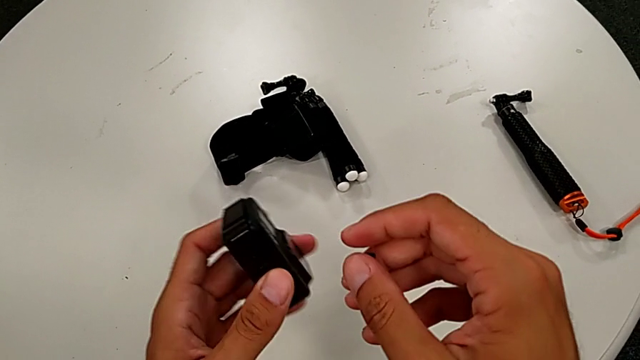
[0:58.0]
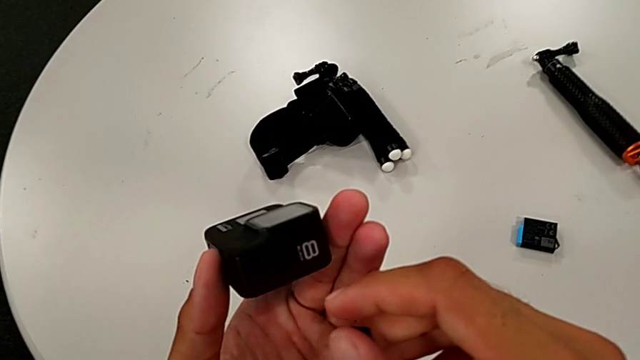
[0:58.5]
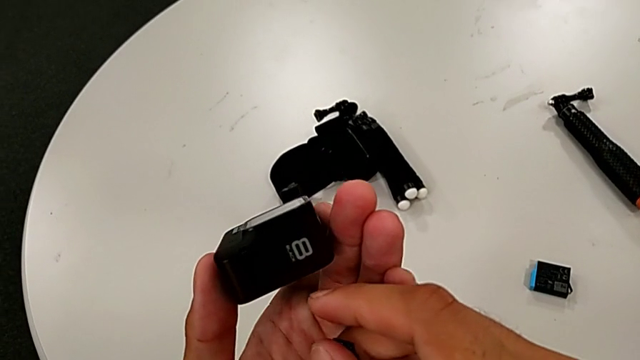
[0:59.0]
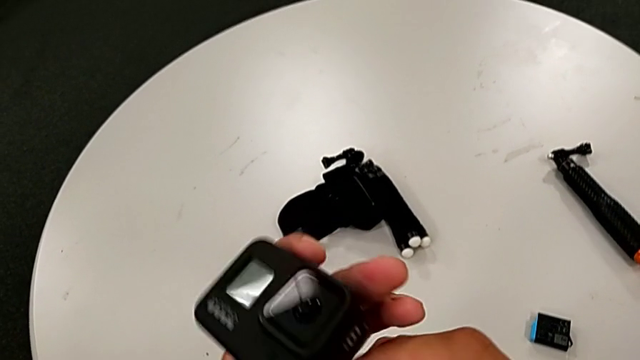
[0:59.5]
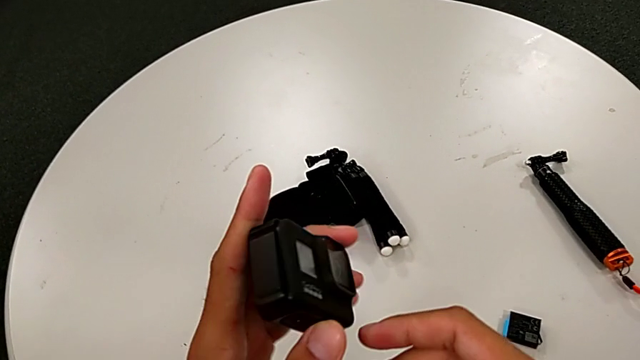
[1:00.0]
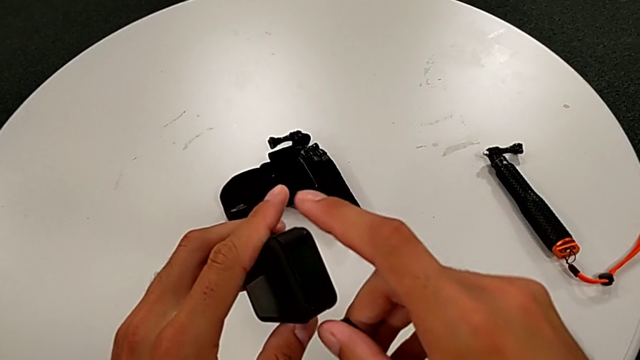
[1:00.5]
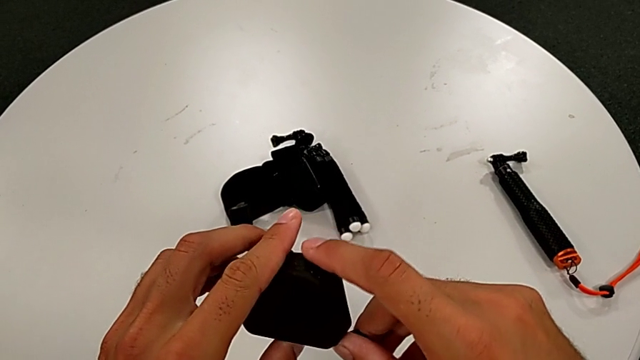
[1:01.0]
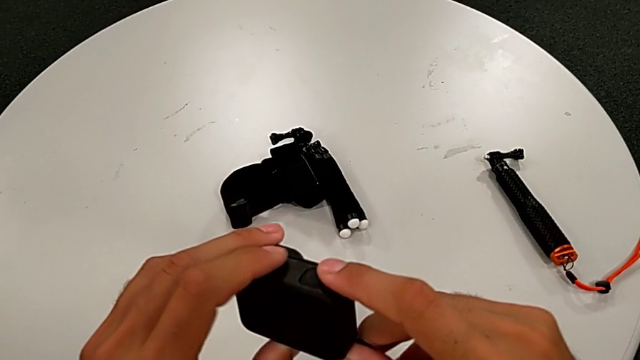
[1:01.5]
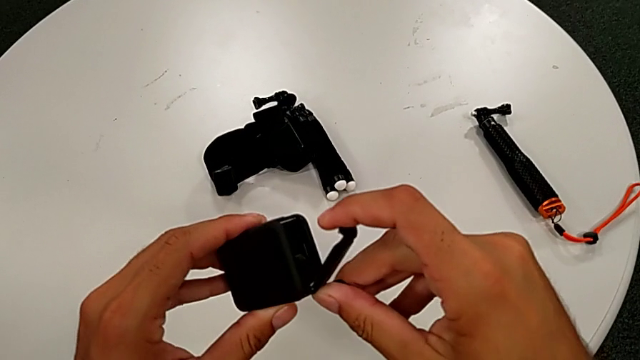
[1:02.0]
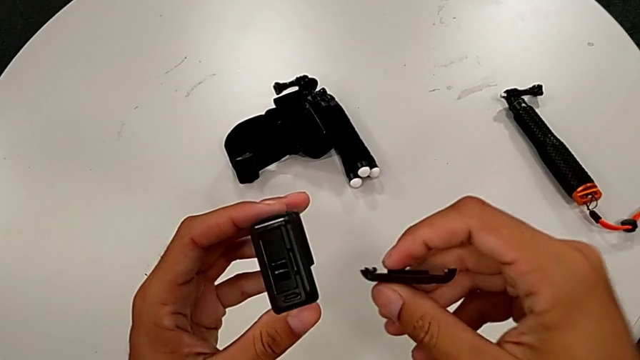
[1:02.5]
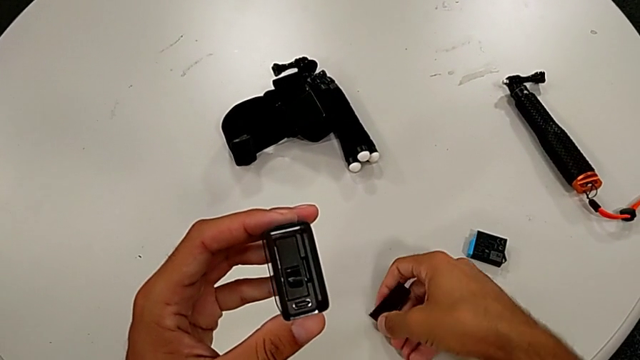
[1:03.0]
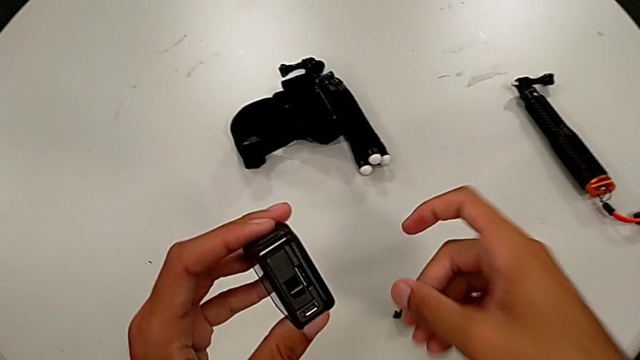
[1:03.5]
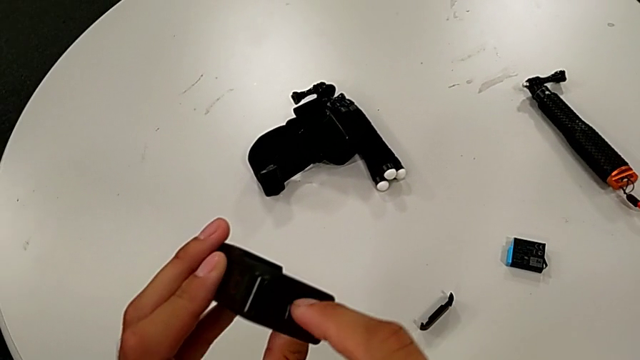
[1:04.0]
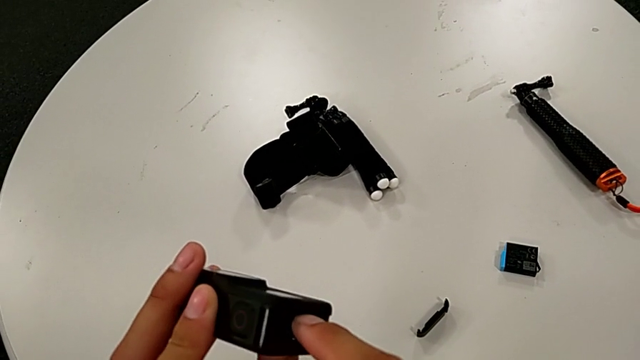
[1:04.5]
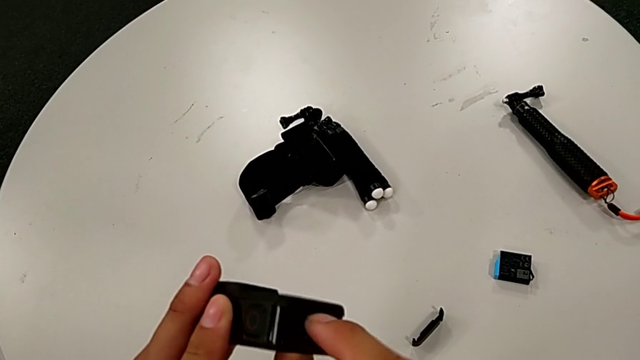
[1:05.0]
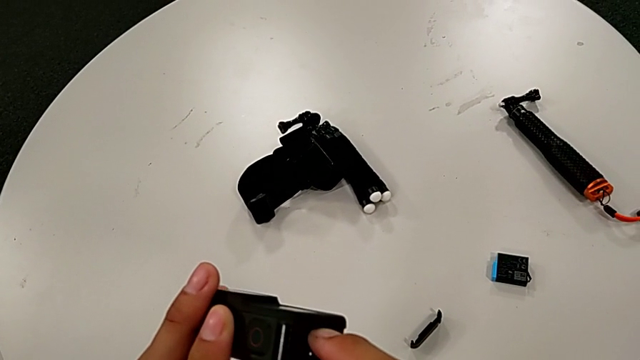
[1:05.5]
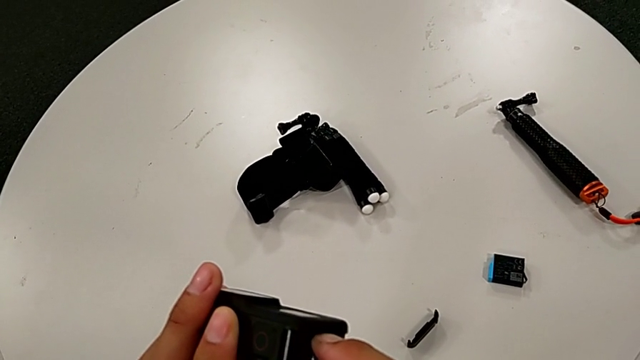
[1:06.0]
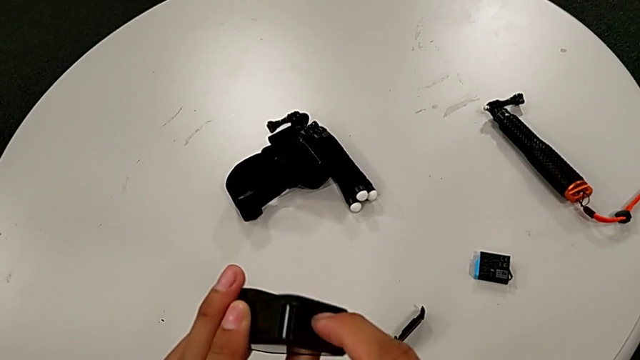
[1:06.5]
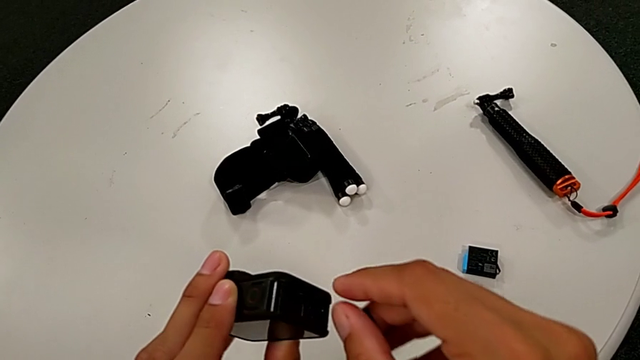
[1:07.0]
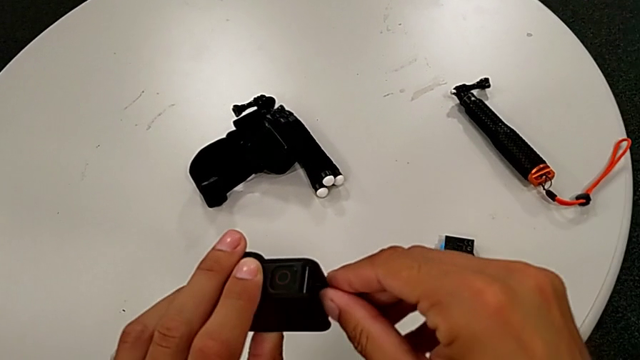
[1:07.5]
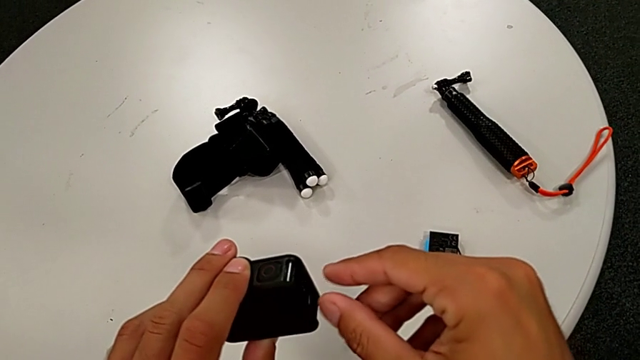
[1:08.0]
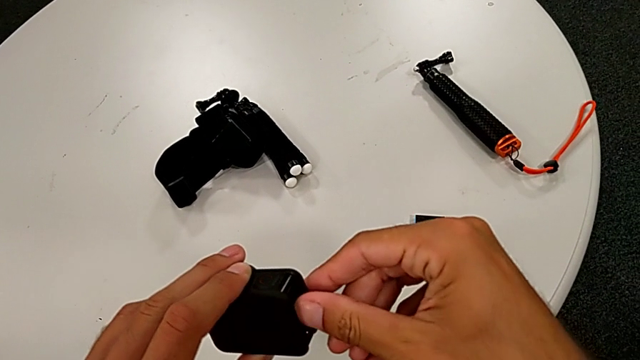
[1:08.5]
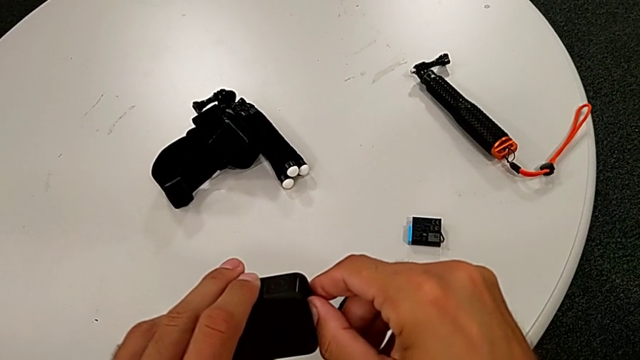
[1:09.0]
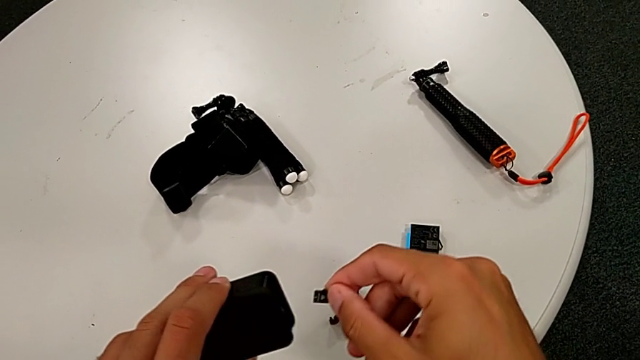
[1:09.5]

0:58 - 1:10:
The camera wearer is changing the SD card. They inspect the GoPro, open the battery door and withdraw the old SD card.

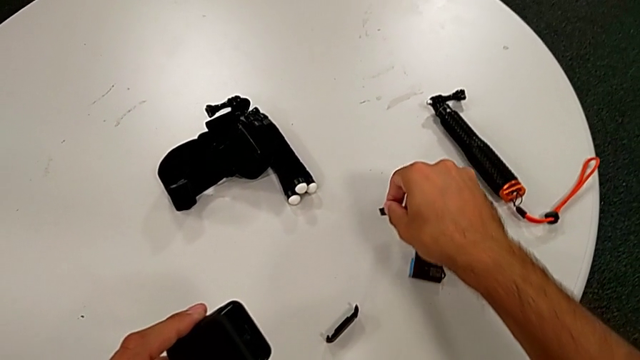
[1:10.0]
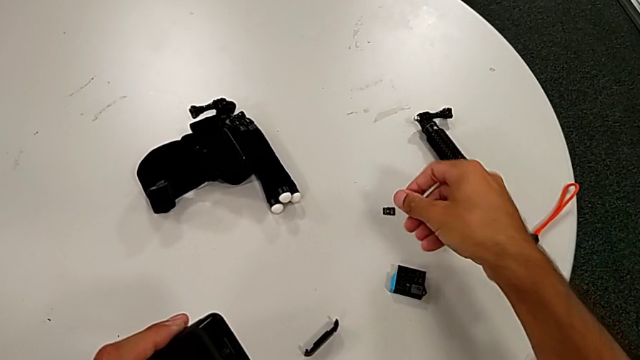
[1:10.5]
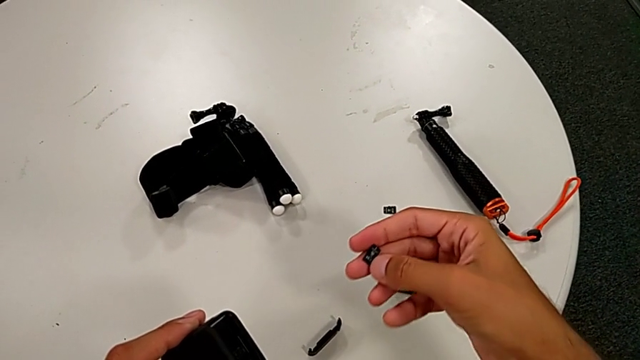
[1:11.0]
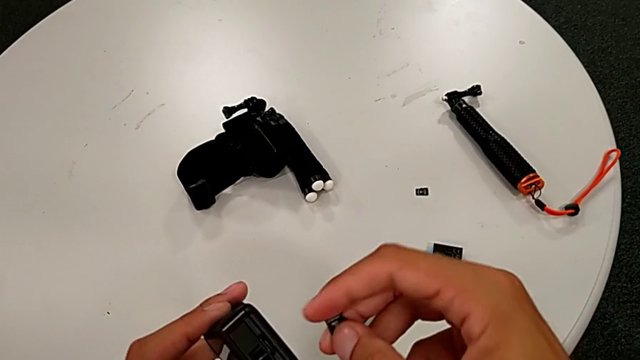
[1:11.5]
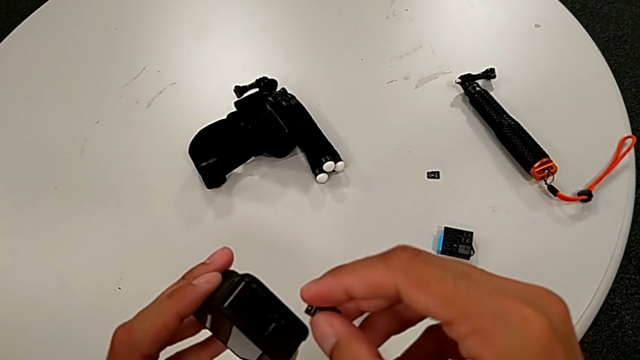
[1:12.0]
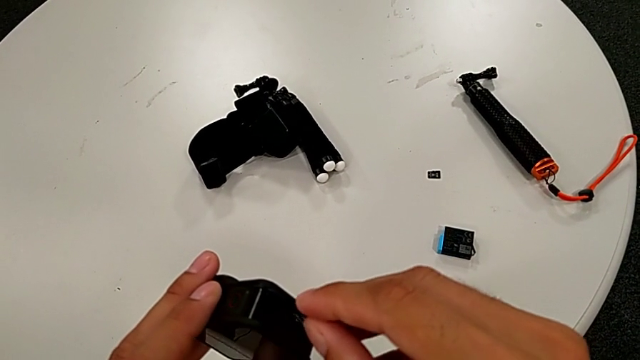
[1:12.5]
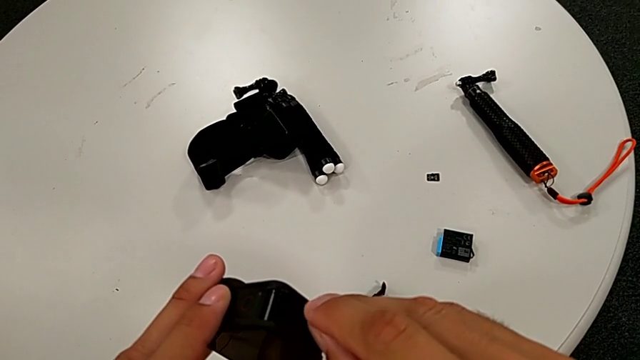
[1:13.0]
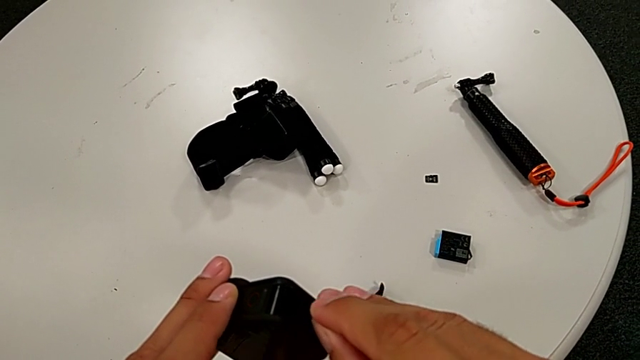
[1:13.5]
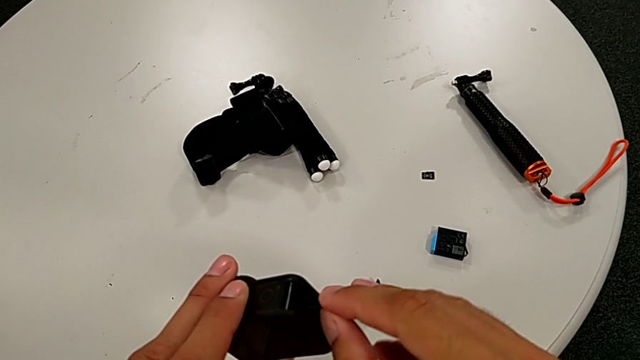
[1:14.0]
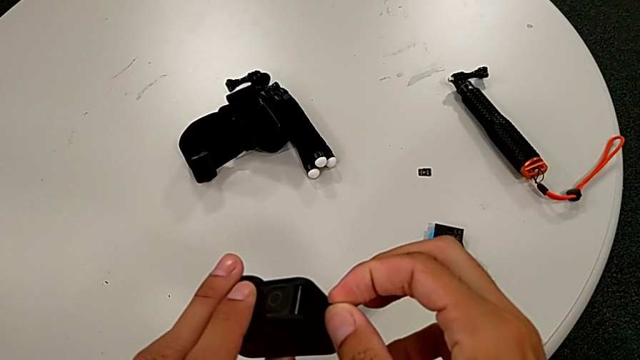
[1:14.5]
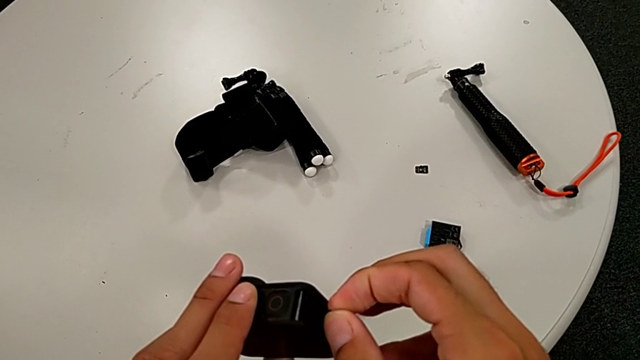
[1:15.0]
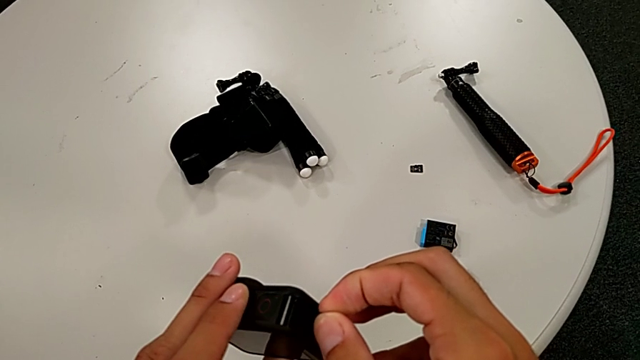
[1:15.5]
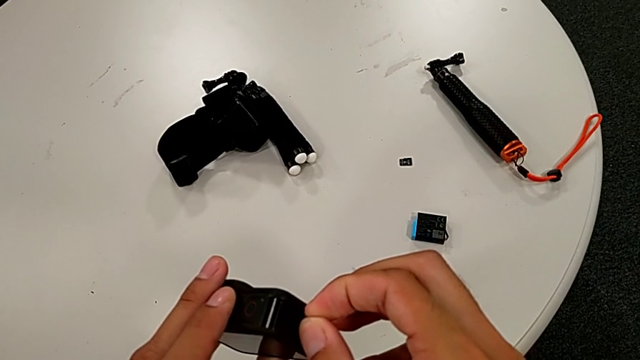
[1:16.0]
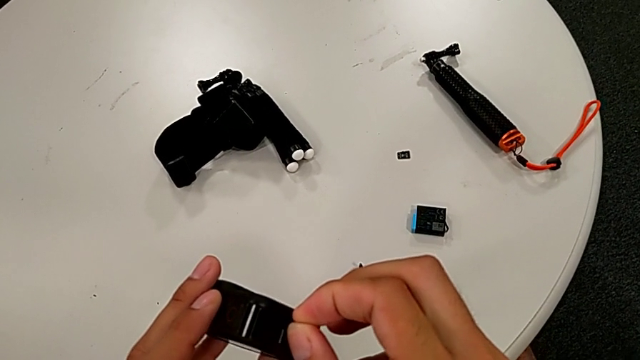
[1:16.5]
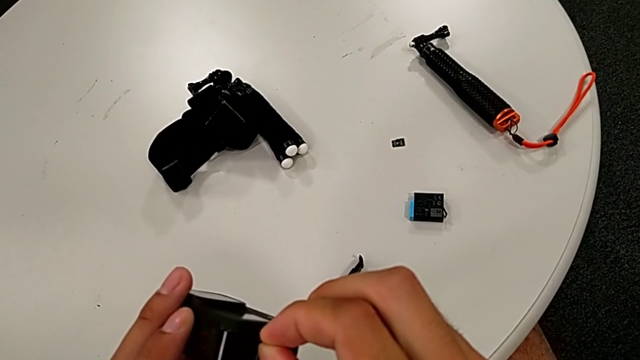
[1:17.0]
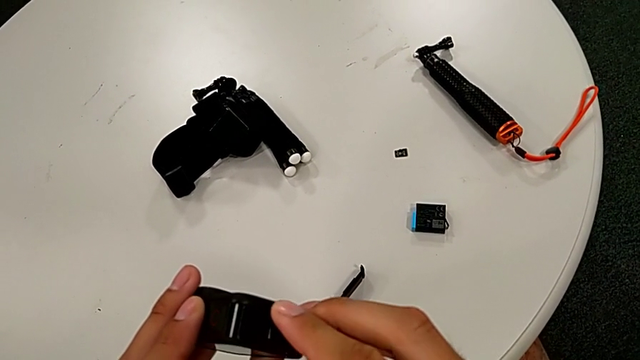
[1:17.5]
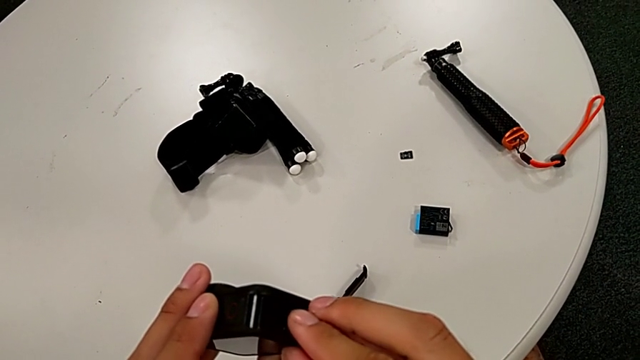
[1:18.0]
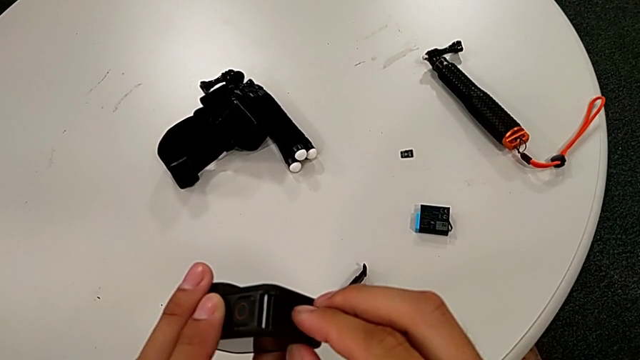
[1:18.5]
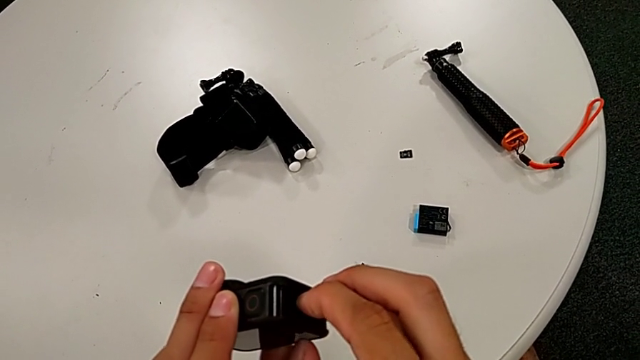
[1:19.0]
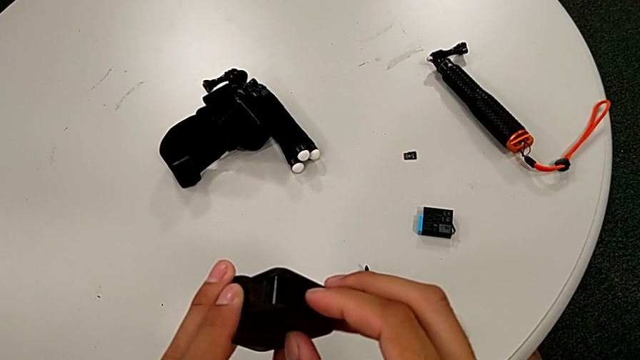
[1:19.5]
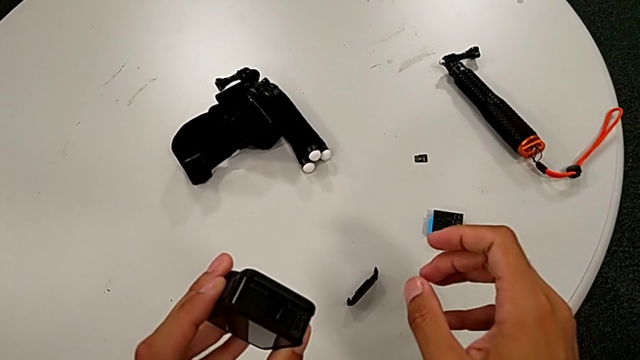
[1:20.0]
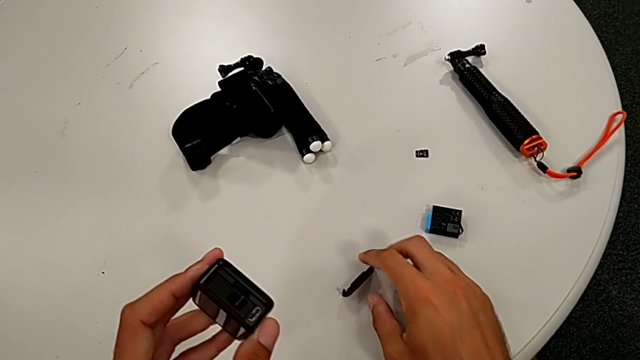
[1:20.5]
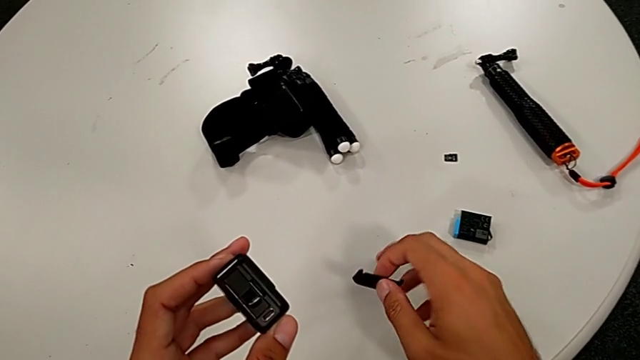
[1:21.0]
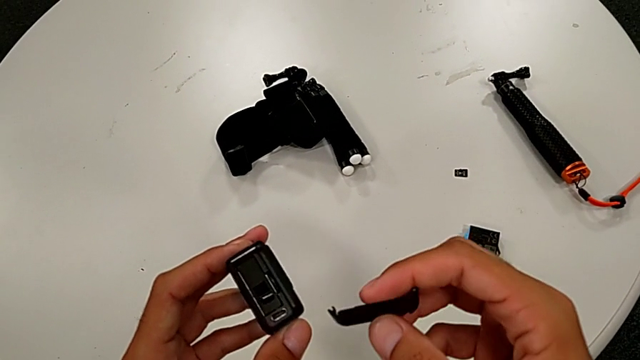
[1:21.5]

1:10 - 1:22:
The camera wearer is changing the SD card. They place the old SD card, insert the new SD card and grab the battery door.
